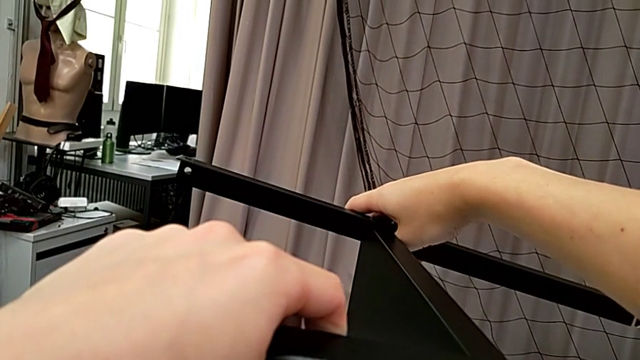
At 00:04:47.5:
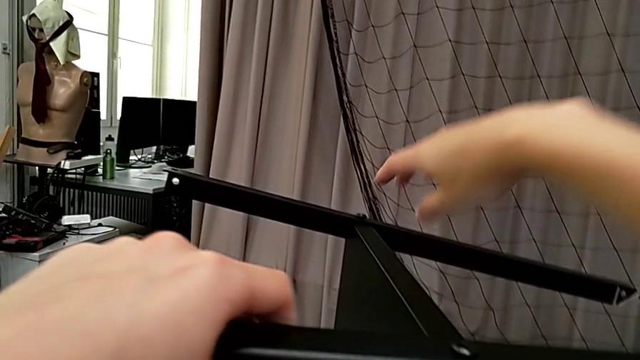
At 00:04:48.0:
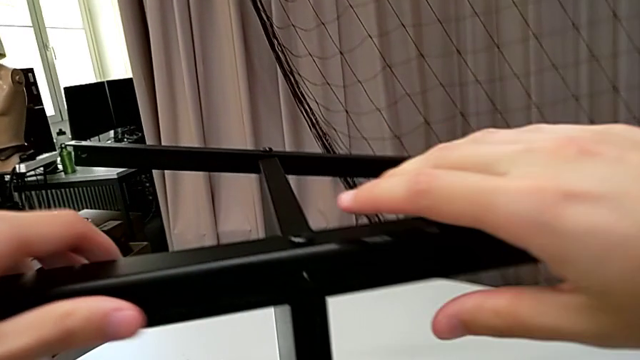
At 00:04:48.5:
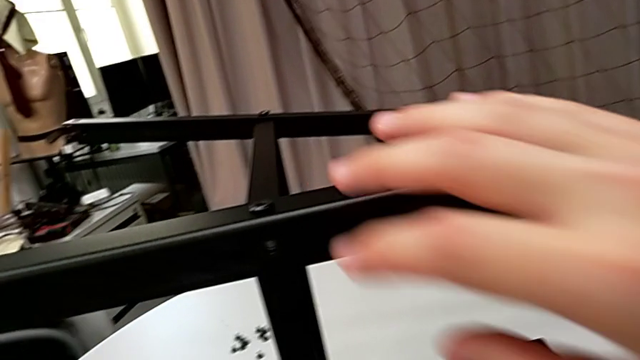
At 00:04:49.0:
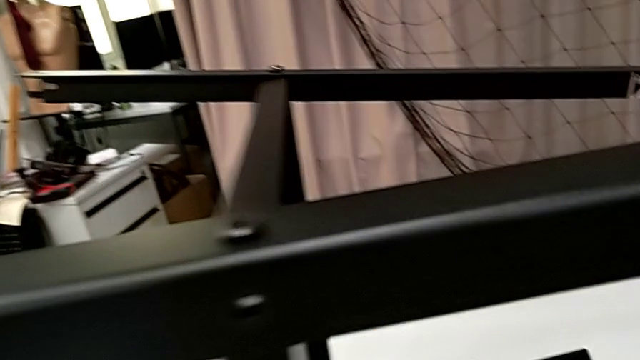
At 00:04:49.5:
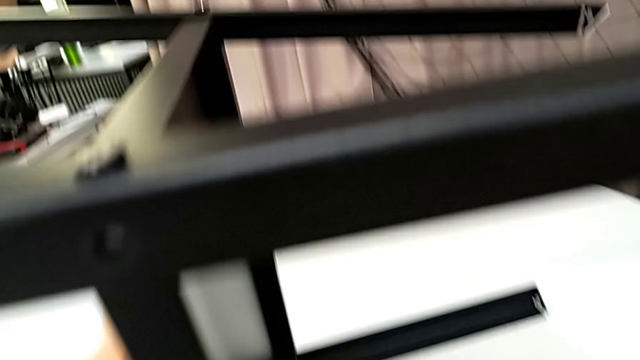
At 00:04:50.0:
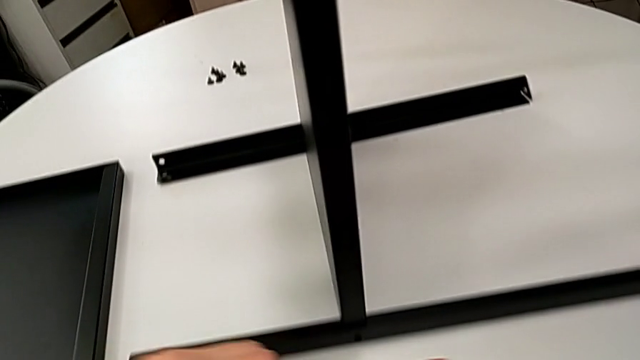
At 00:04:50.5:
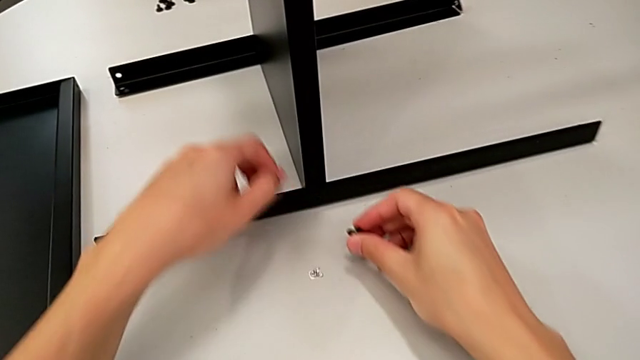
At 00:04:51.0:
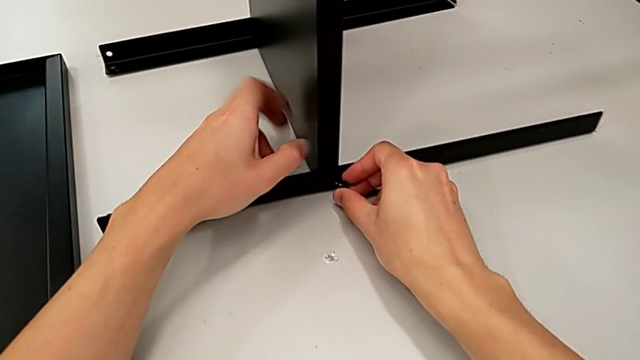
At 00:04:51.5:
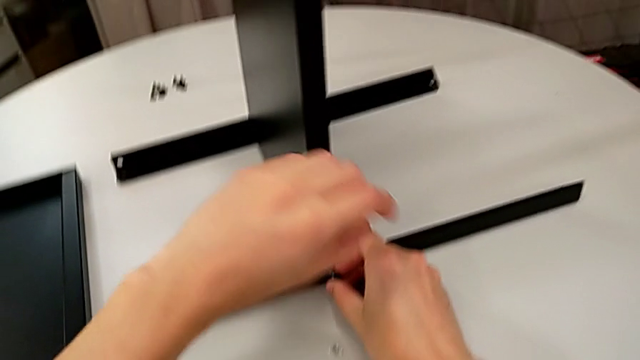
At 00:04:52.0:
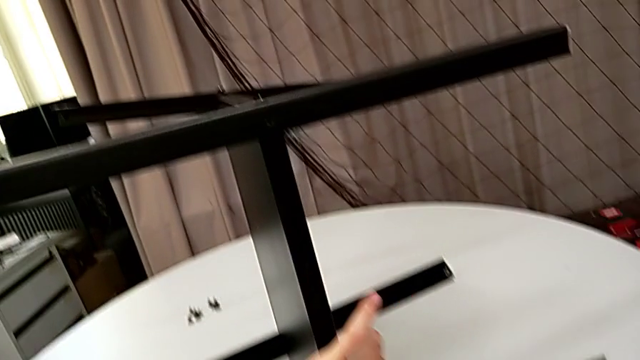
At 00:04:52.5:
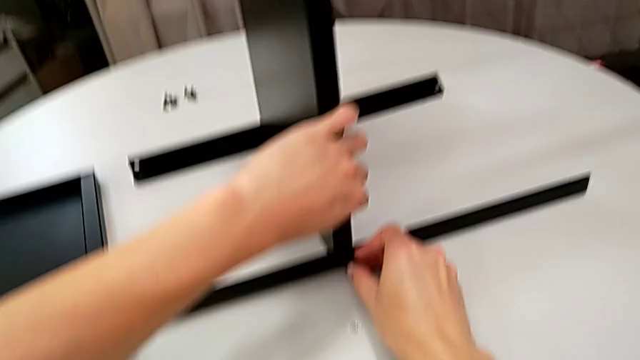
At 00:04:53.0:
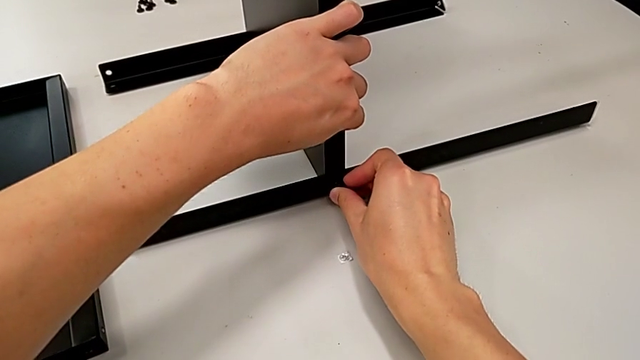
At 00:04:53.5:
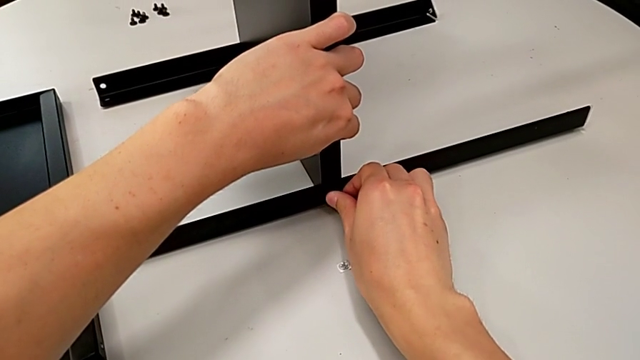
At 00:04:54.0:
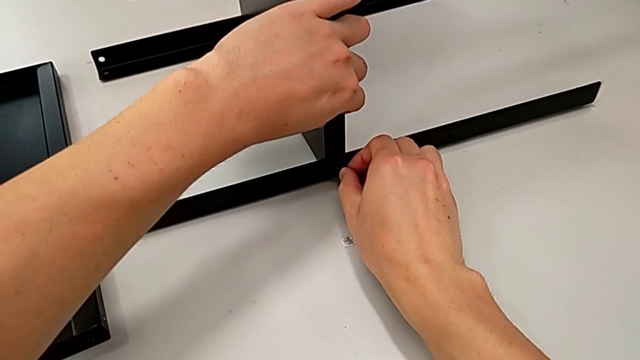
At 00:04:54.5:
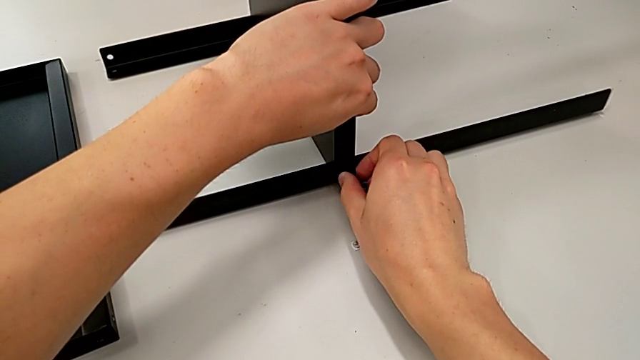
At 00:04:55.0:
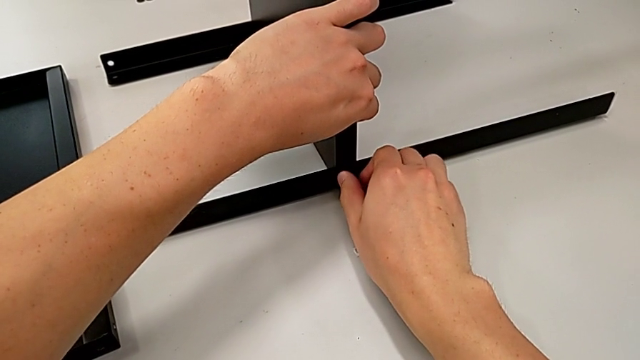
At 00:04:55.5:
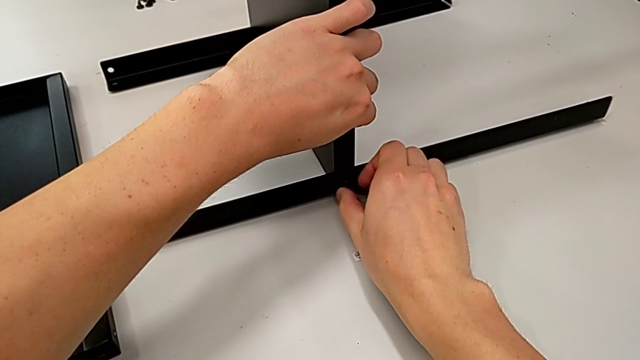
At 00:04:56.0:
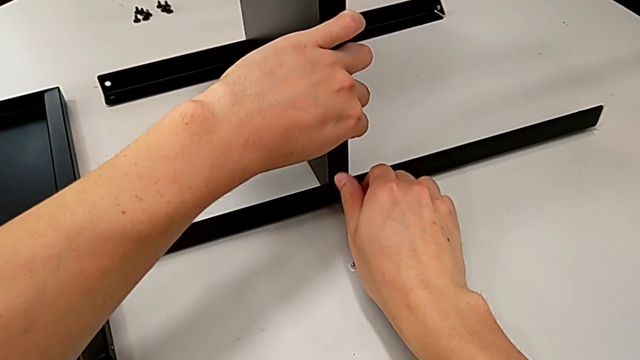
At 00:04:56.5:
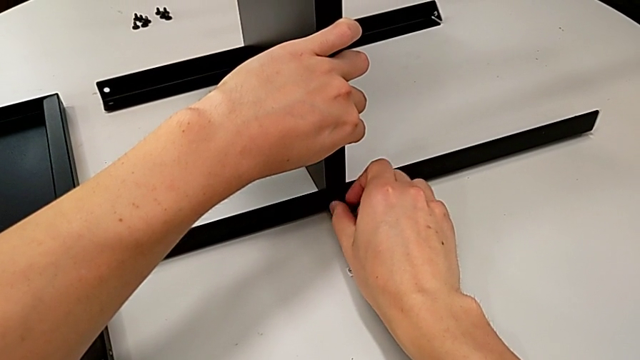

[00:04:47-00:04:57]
The camera wearer is finishing screwing the remaining four screws for the bottom tray. They grab the hex socket head twice, insert it and screw it.

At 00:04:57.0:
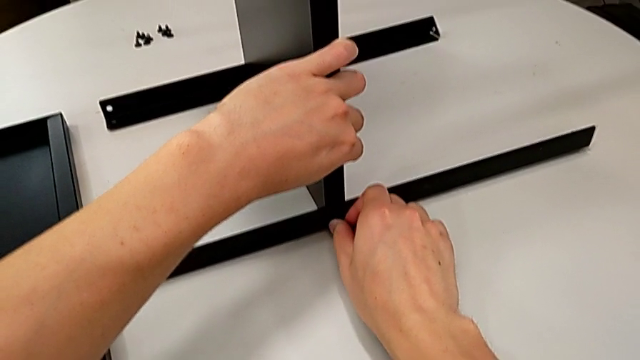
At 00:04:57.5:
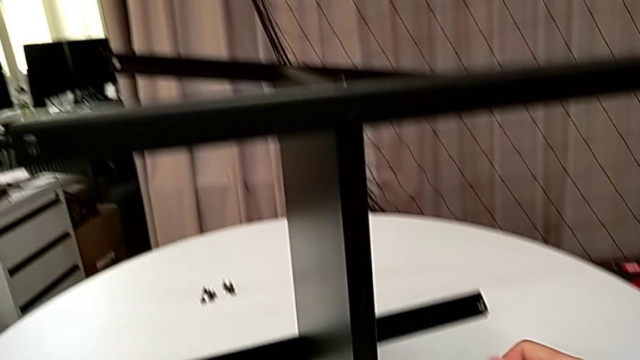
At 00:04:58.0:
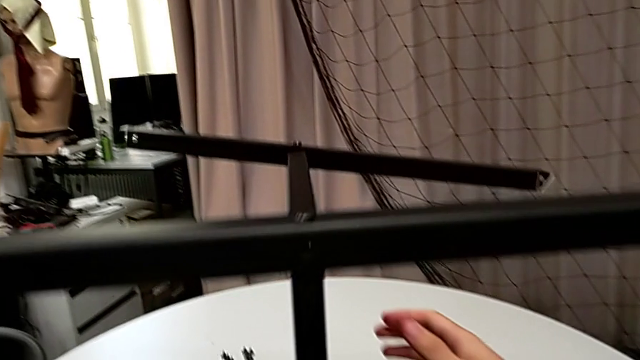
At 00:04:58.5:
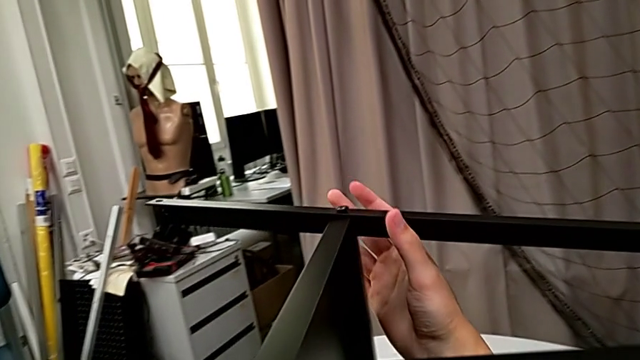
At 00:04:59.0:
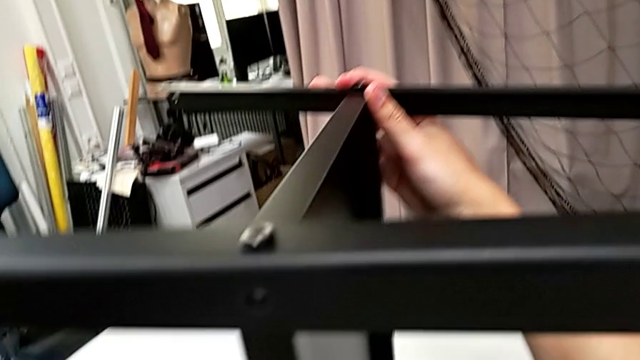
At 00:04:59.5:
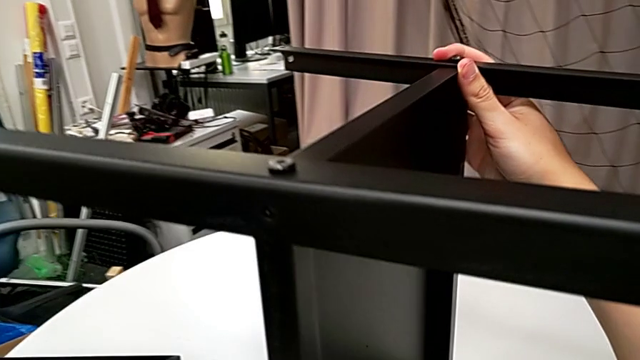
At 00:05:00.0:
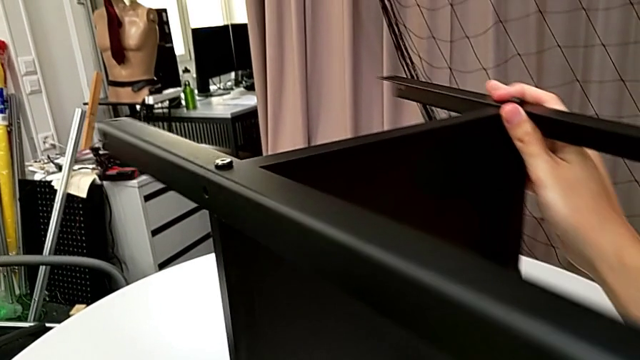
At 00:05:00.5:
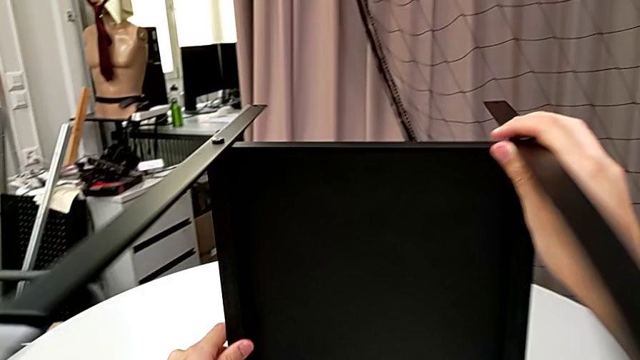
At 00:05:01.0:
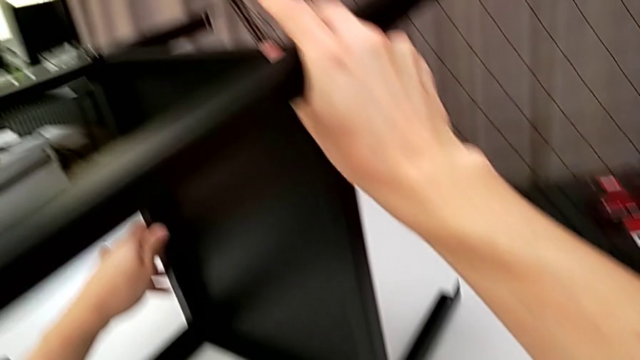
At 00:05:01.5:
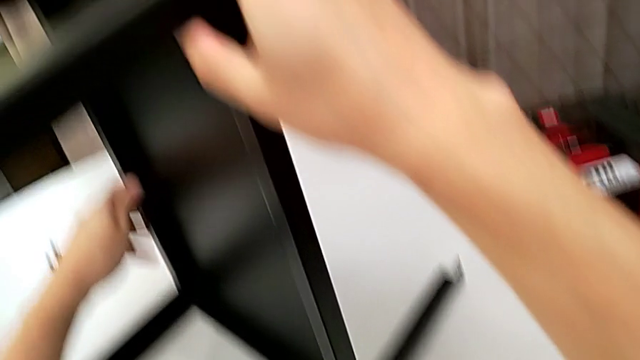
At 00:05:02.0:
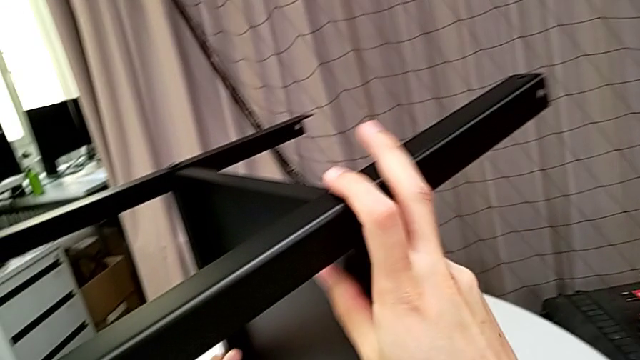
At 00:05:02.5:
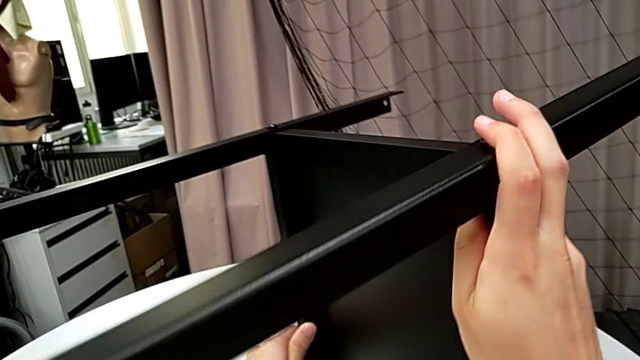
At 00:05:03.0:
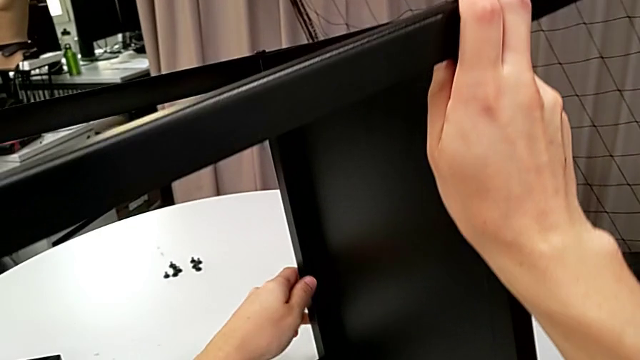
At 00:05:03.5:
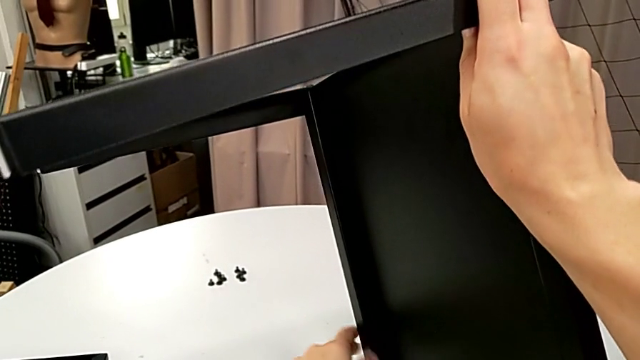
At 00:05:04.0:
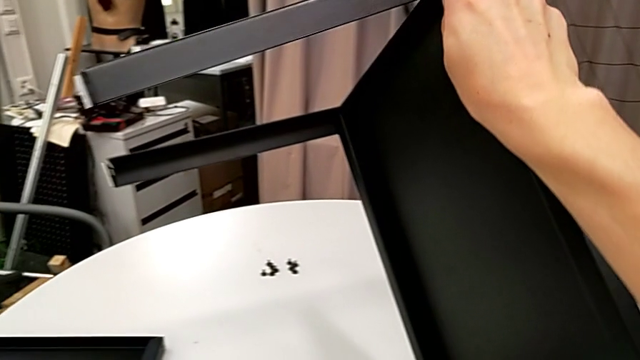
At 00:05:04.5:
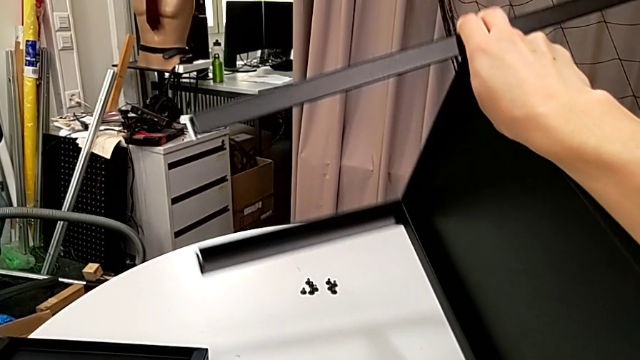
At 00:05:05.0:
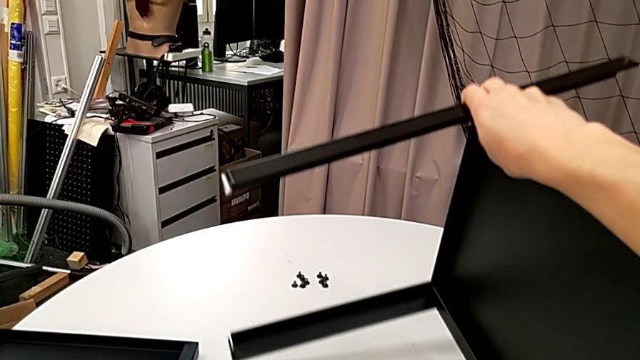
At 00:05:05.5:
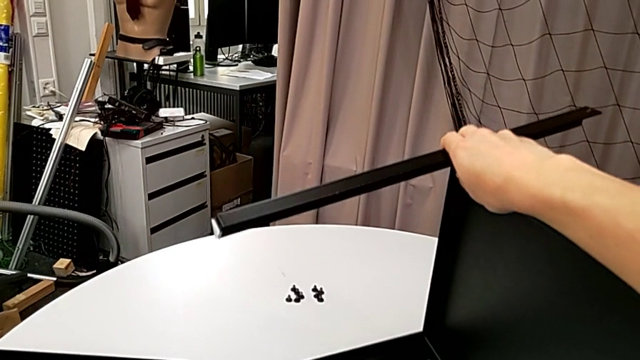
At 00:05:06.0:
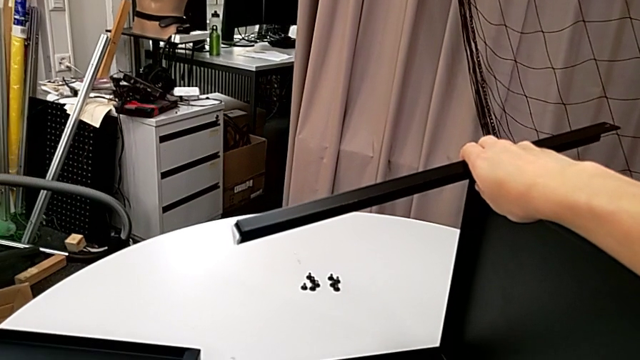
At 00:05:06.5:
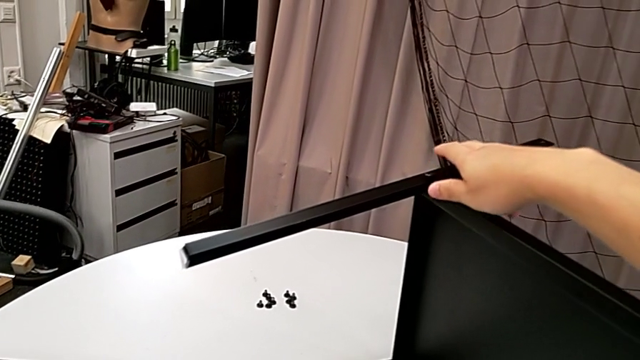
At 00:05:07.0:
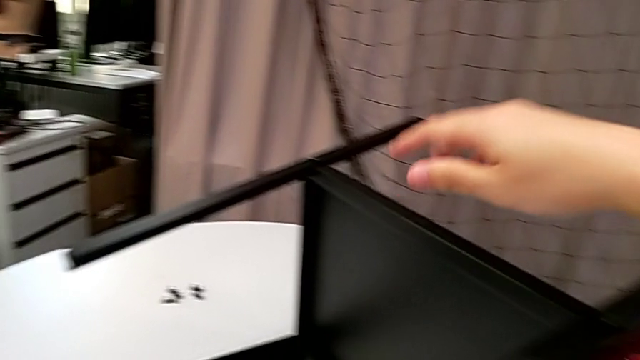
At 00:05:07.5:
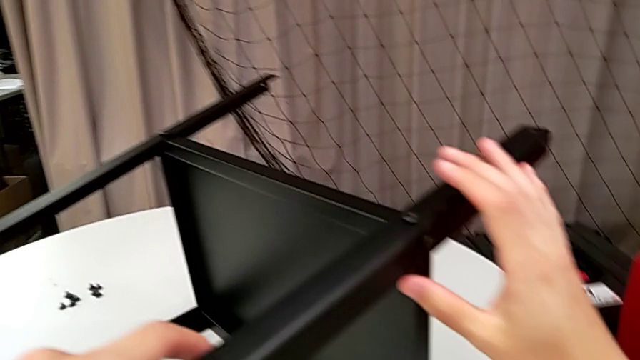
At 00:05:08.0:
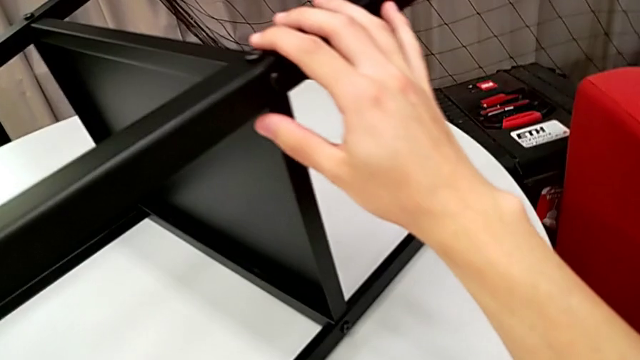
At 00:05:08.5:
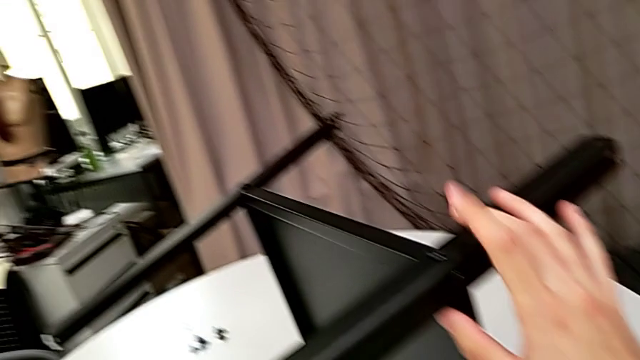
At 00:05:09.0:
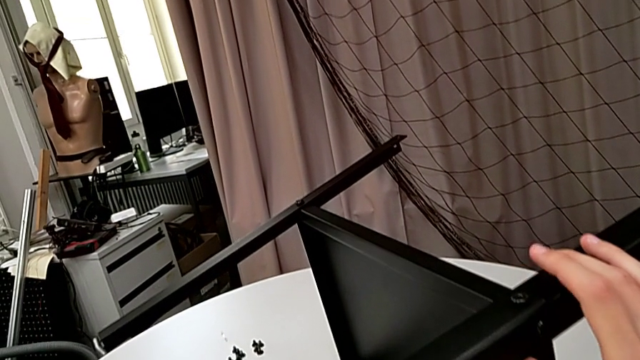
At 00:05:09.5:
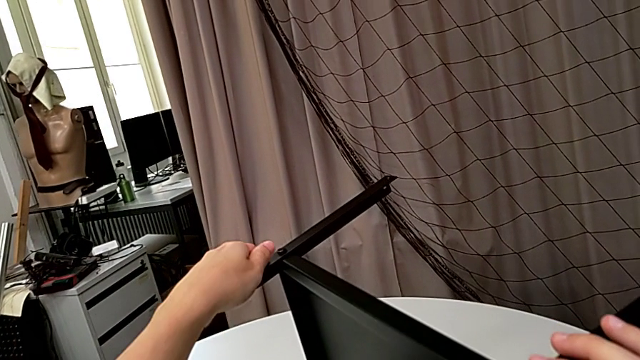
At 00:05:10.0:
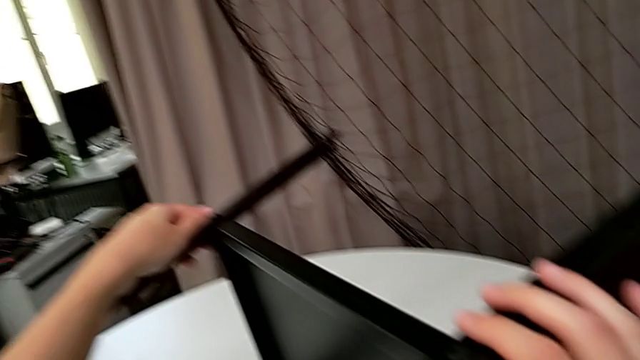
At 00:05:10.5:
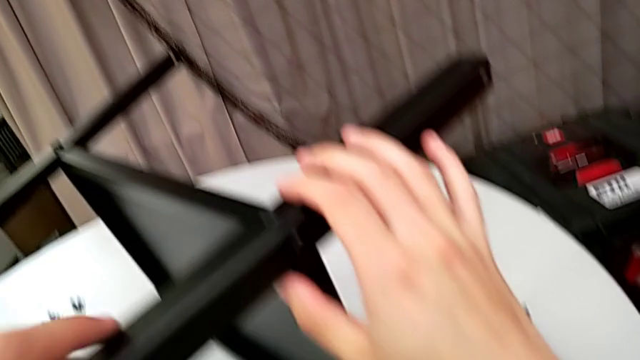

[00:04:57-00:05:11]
The camera wearer is finishing screwing the remaining four screws for the bottom tray. They rotate the nightstand and inspect it.
